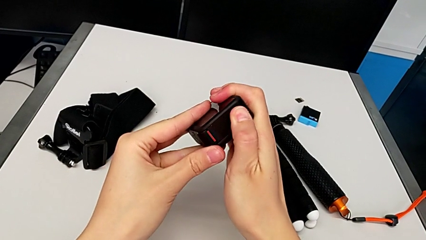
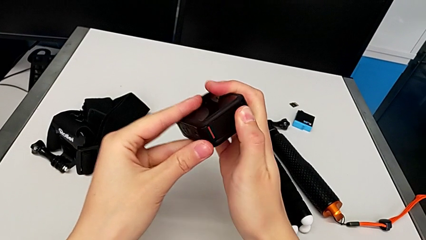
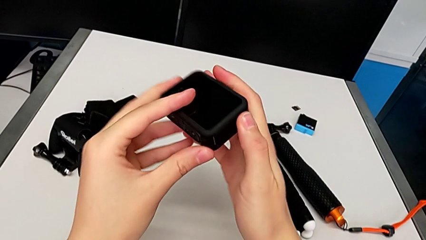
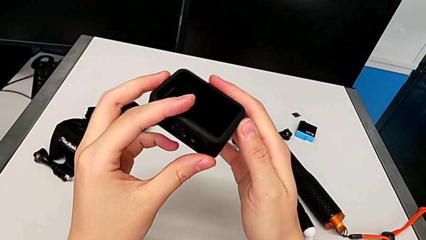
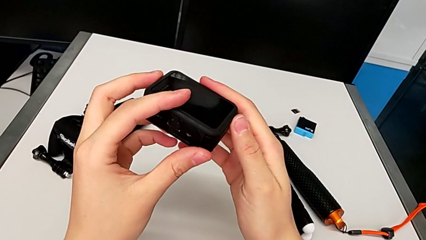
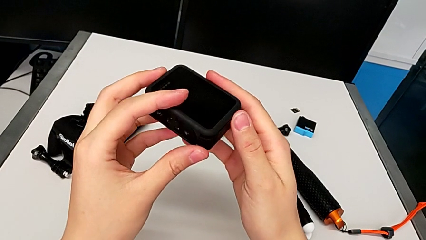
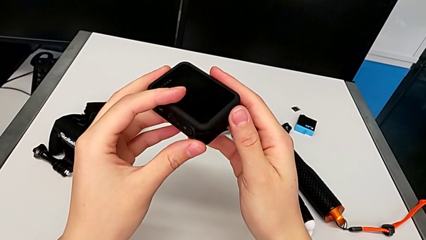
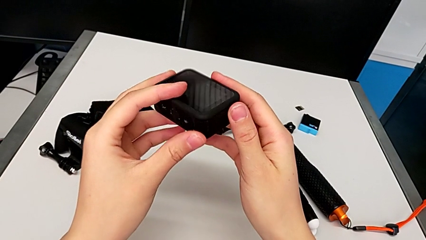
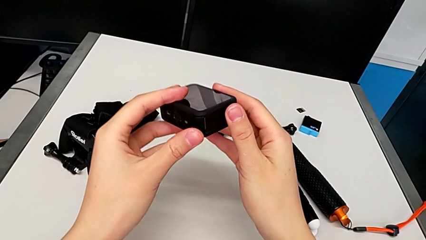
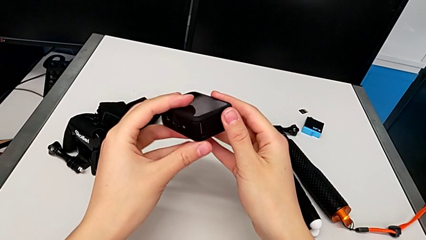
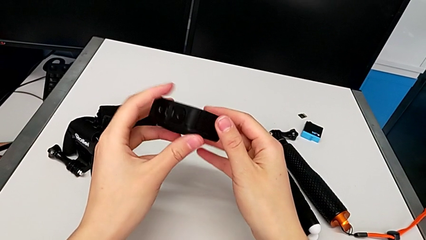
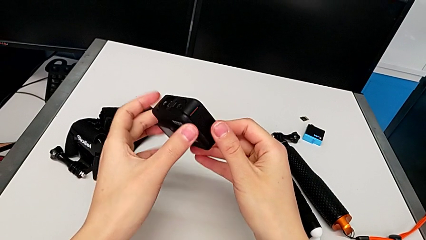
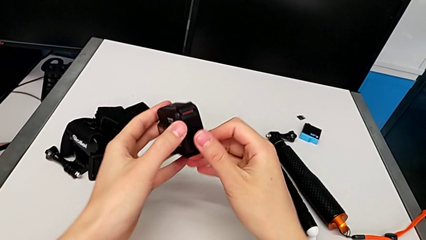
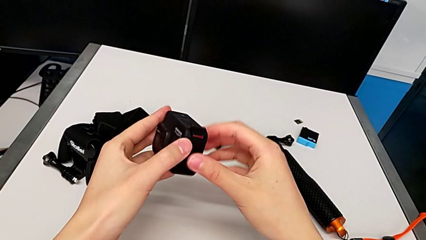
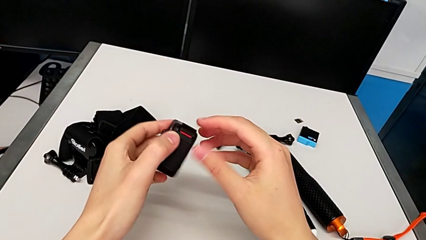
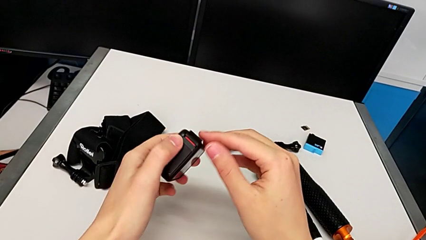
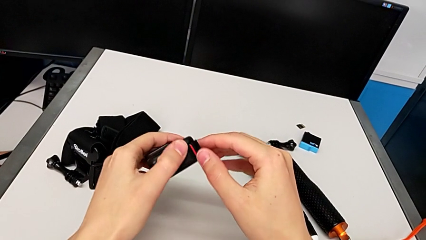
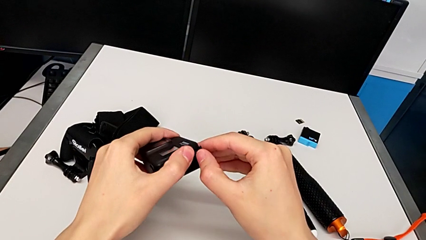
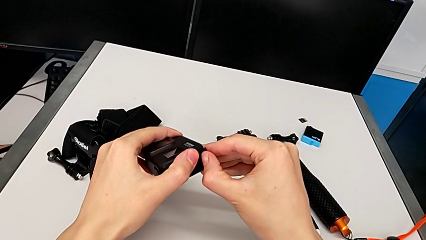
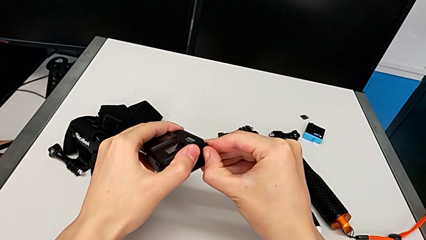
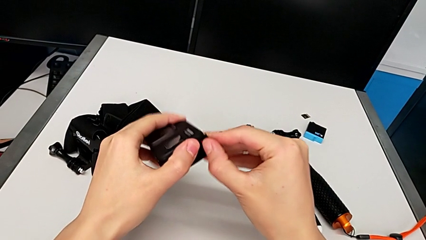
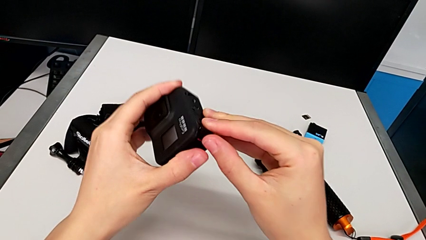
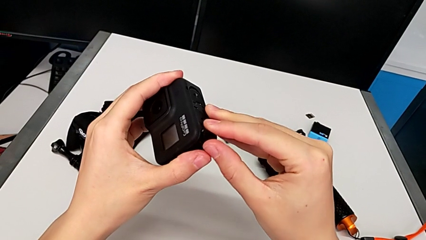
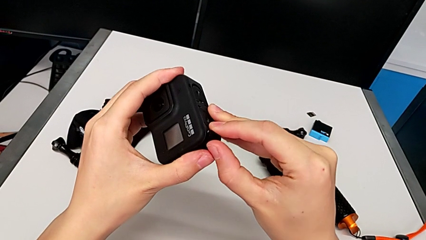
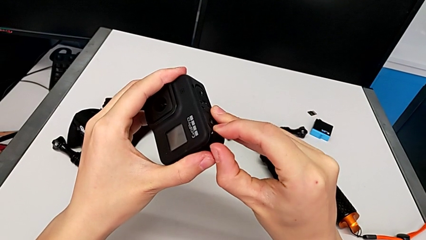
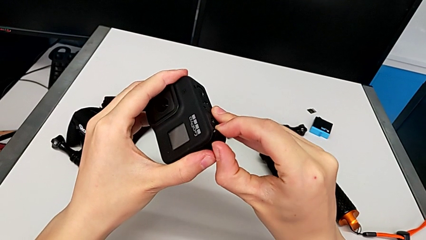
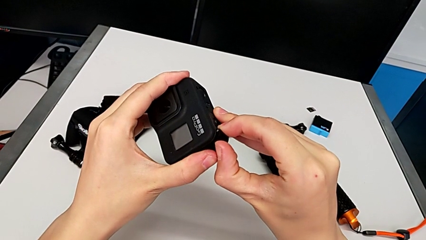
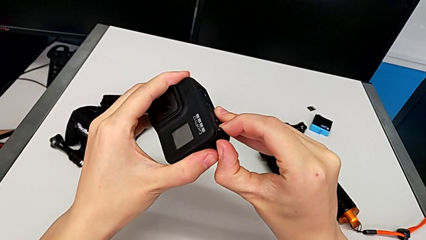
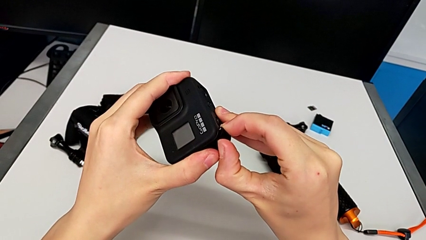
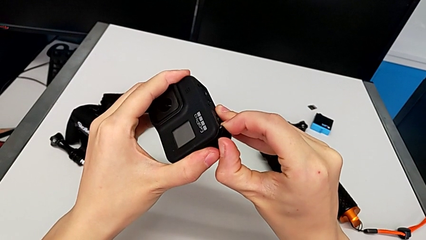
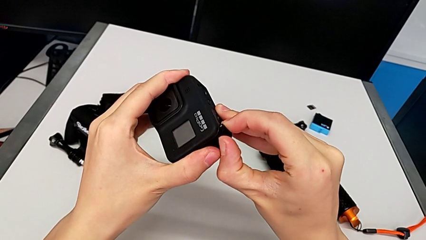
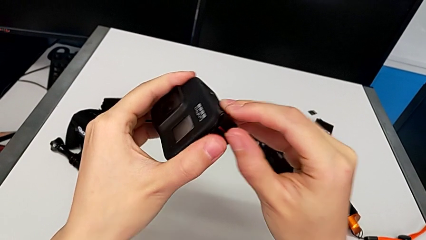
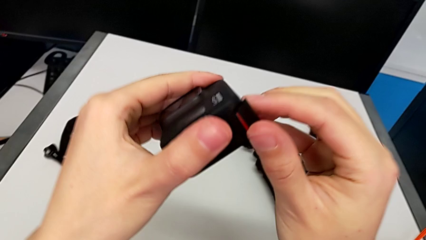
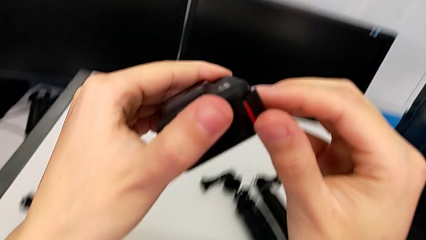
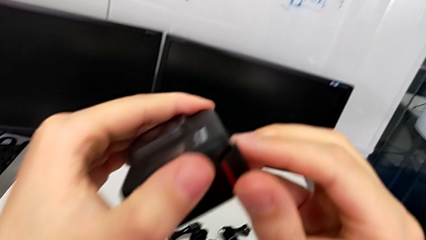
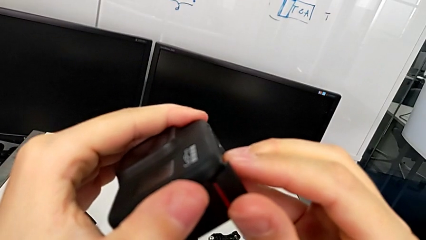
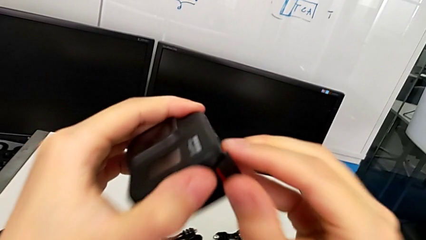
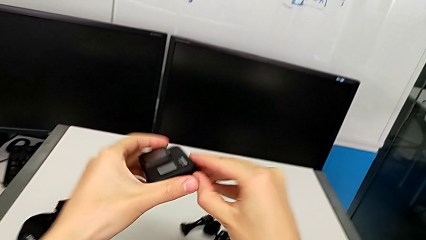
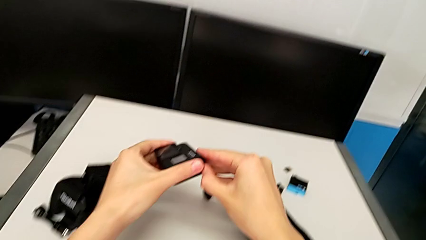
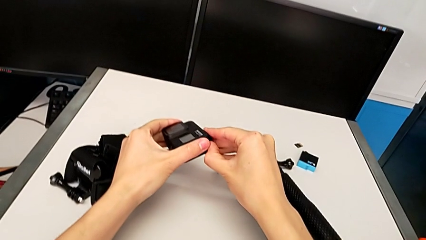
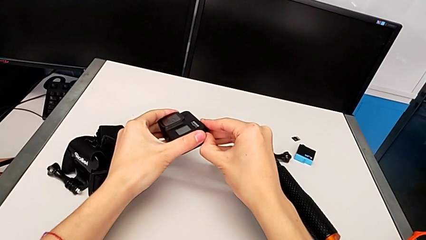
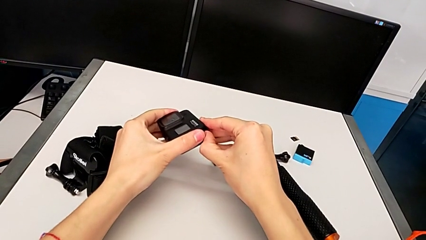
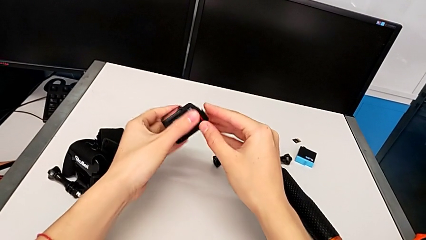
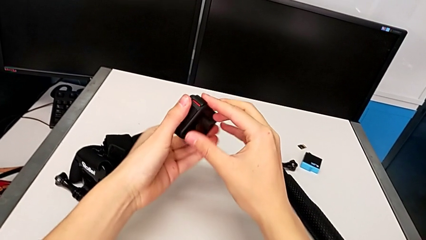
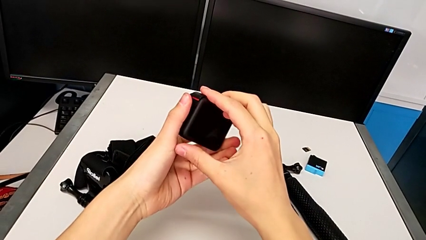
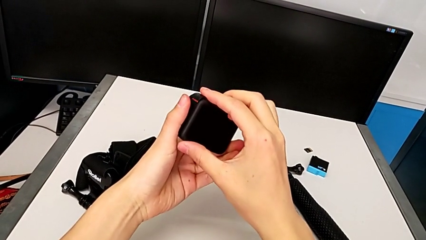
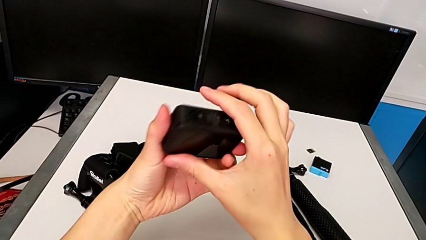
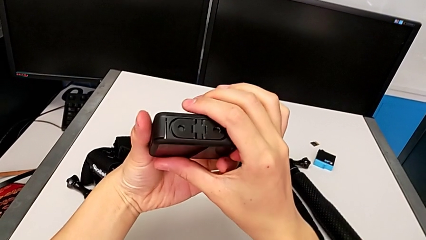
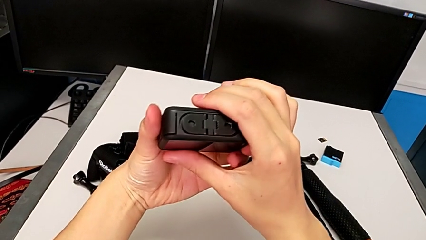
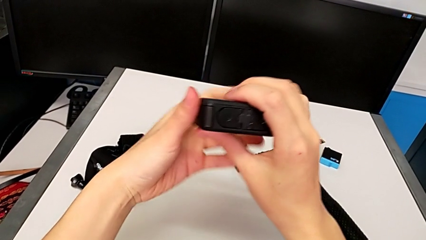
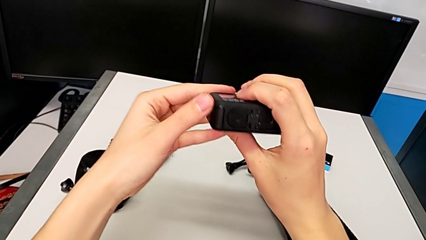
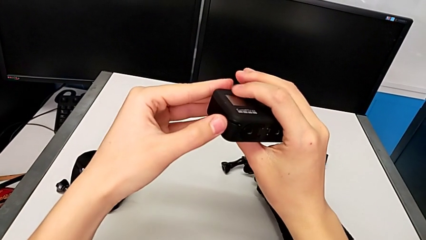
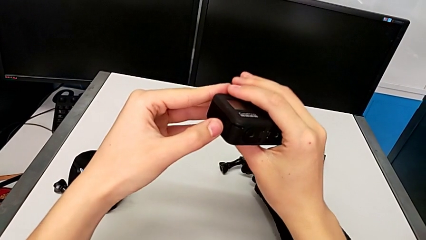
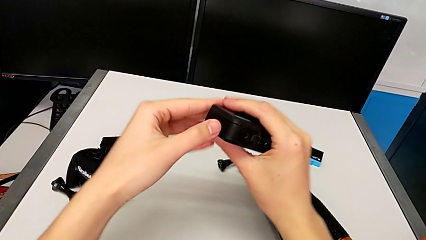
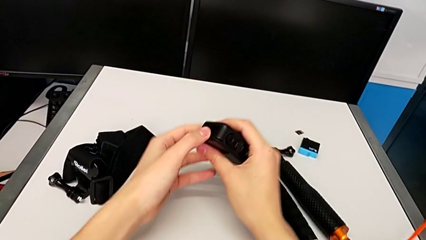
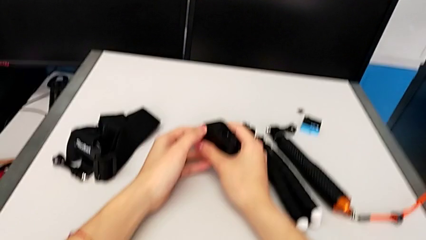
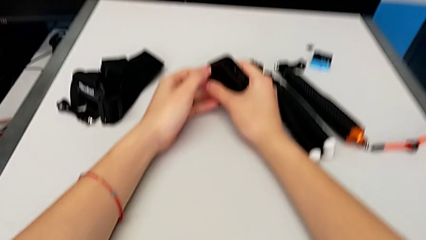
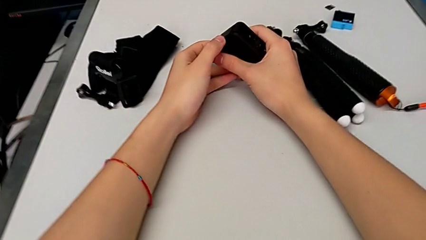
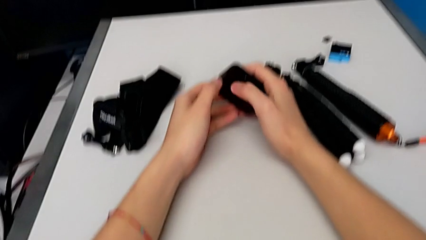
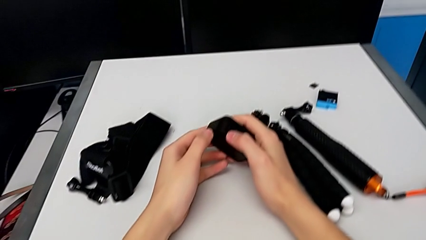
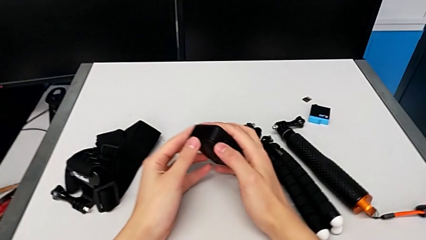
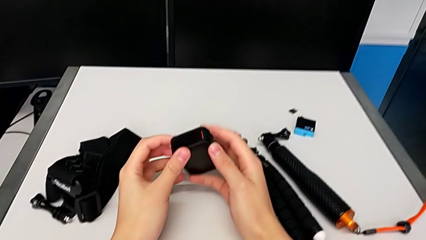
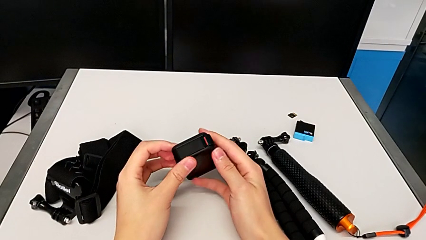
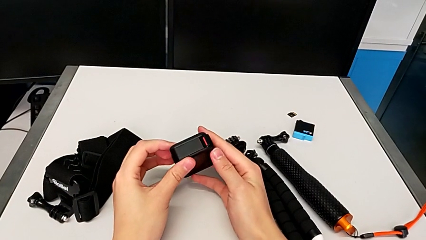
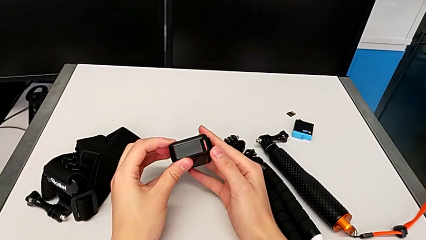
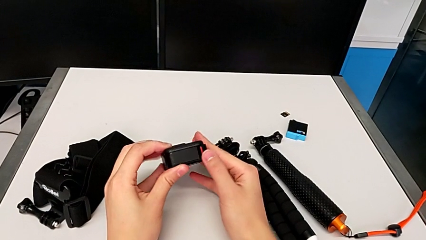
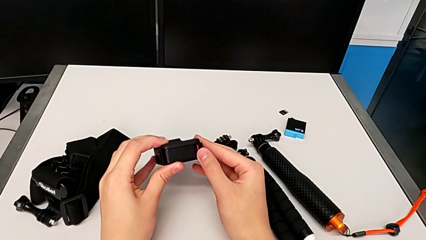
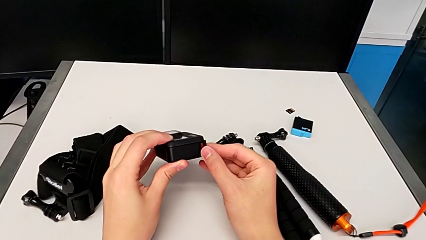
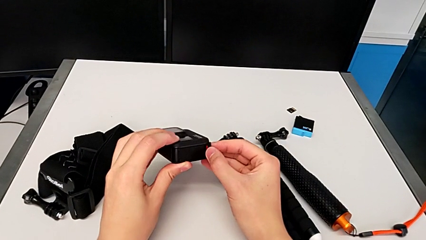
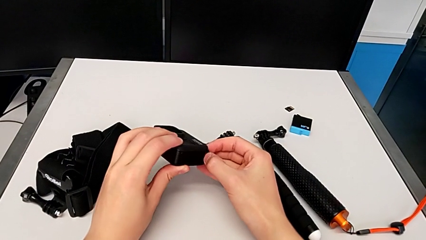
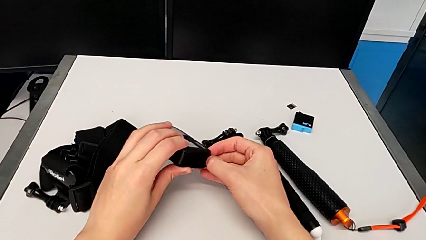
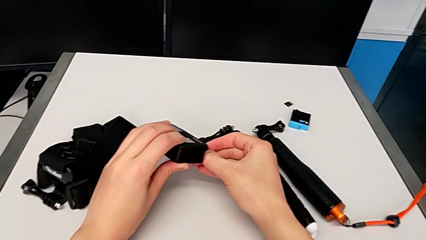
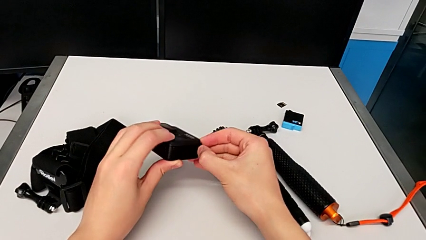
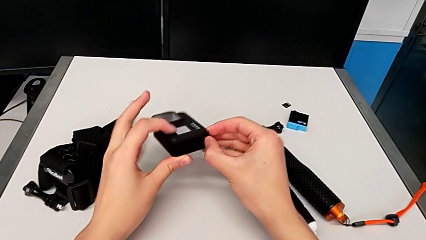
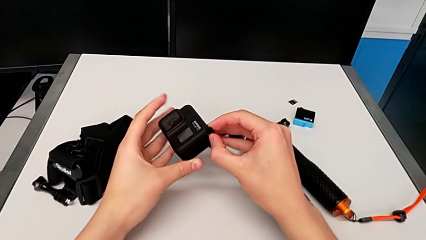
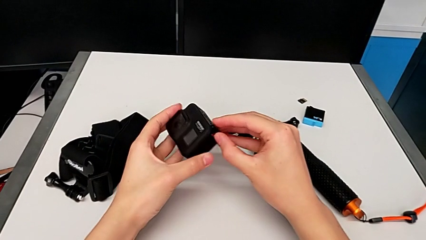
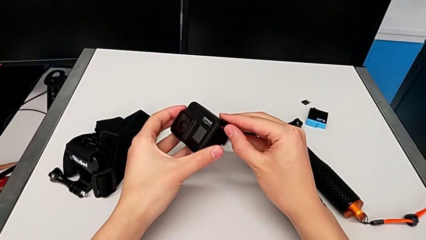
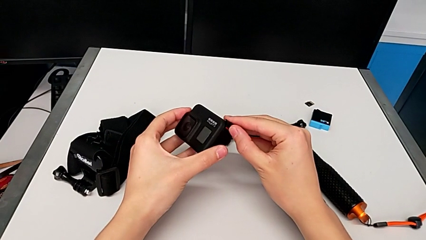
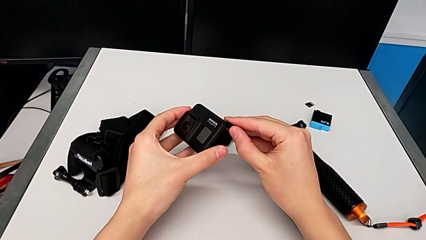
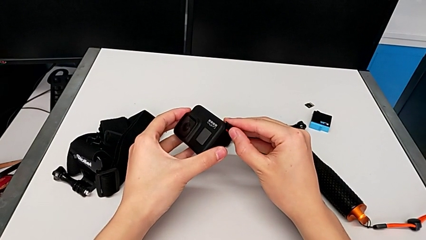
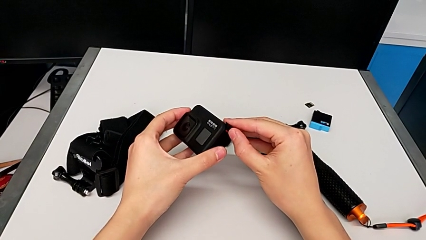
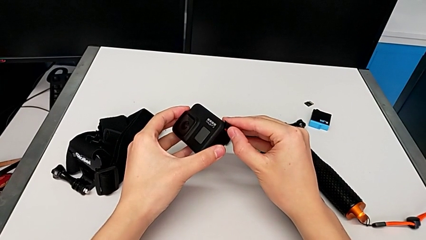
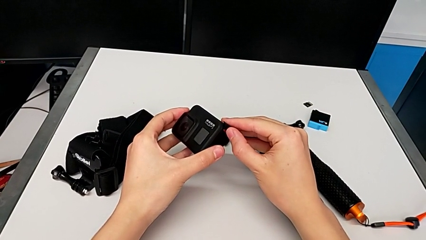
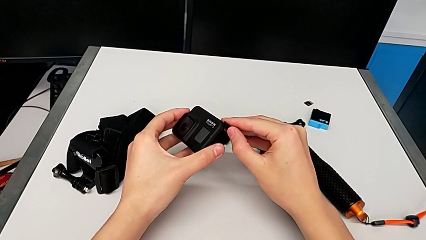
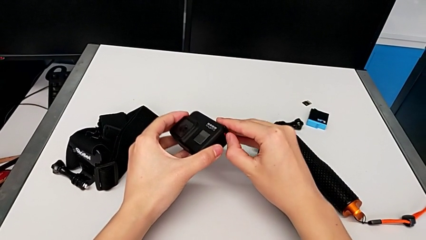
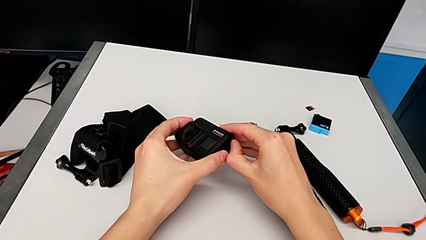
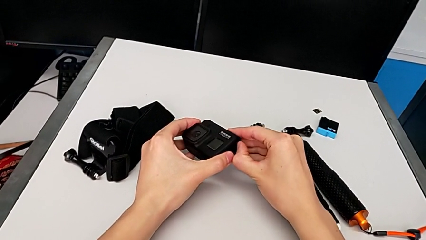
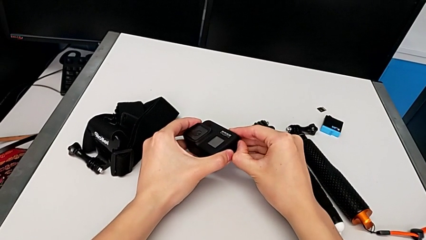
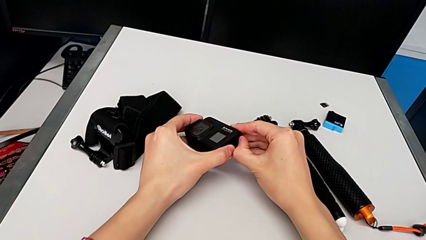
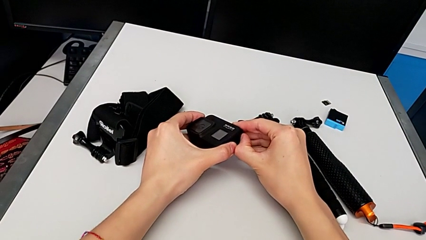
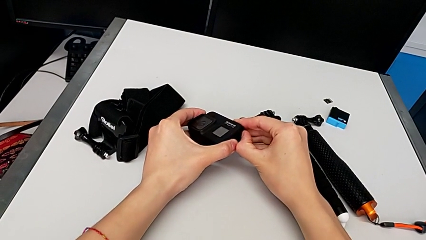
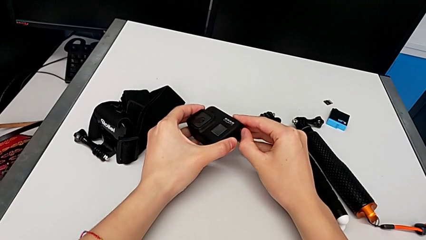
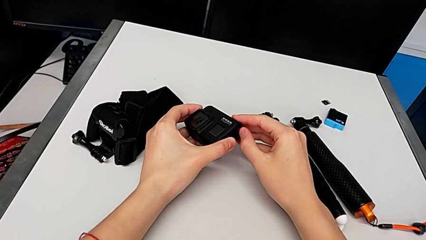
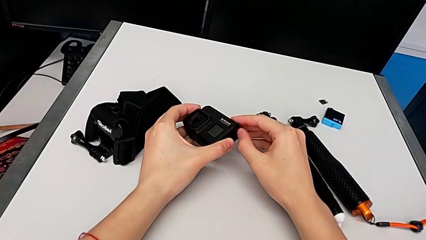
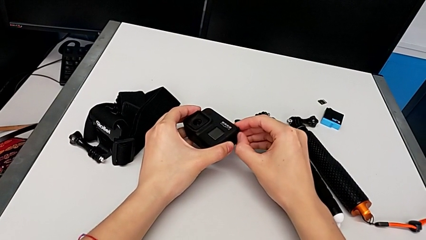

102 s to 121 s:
The camera wearer is changing the battery for the GoPro. They keep inspecting the GoPro, wrongly pull the battery door the wrong way, inspect the GoPro and begin to wrongly pull the battery door the wrong way.
